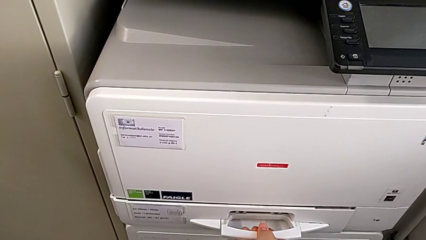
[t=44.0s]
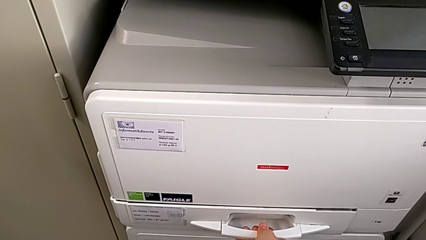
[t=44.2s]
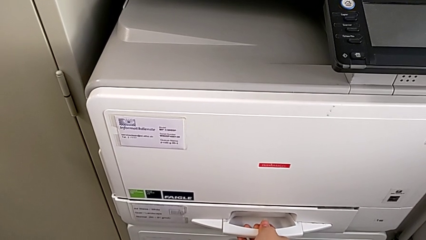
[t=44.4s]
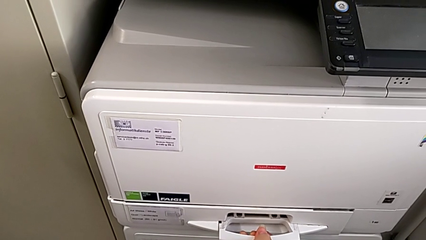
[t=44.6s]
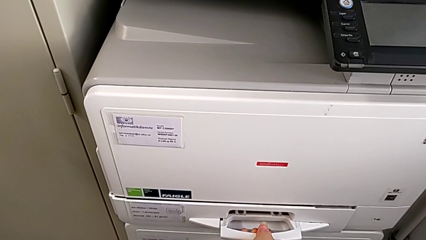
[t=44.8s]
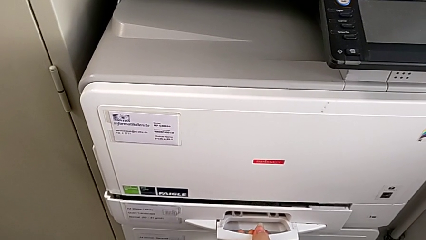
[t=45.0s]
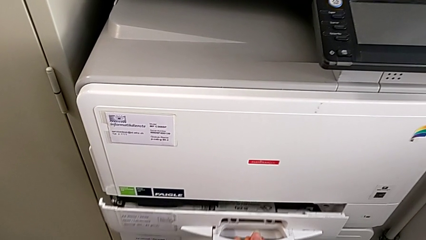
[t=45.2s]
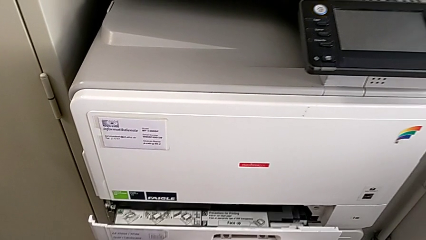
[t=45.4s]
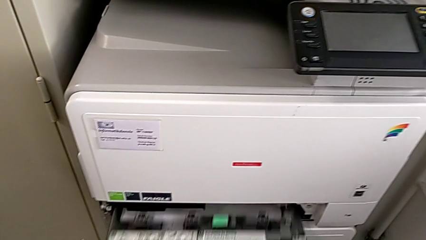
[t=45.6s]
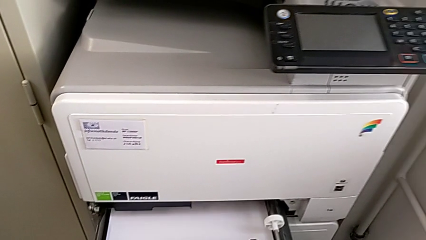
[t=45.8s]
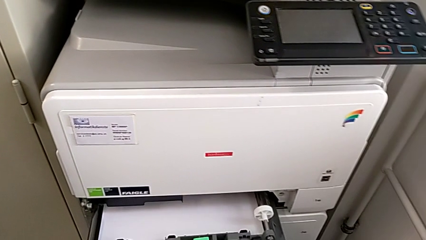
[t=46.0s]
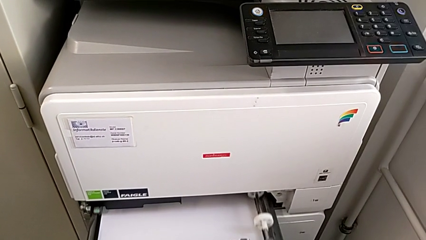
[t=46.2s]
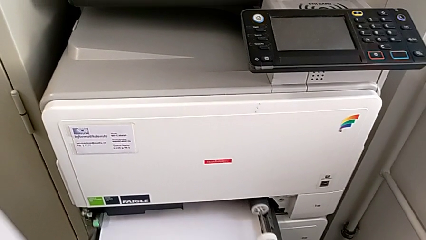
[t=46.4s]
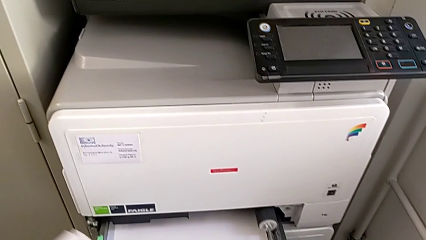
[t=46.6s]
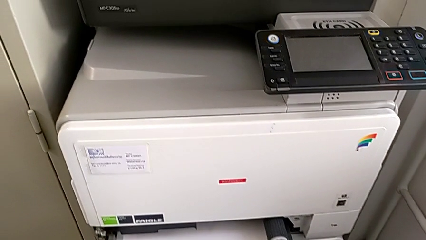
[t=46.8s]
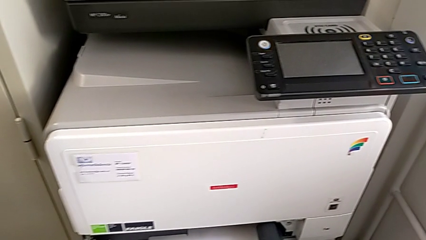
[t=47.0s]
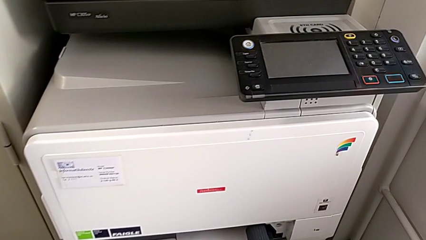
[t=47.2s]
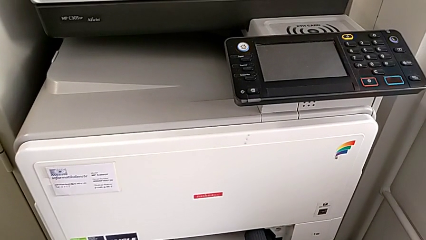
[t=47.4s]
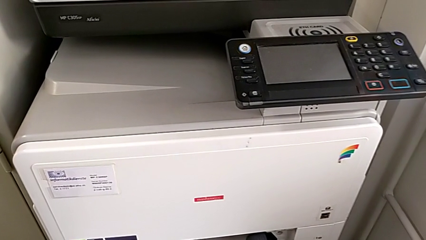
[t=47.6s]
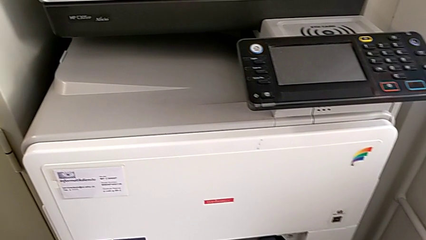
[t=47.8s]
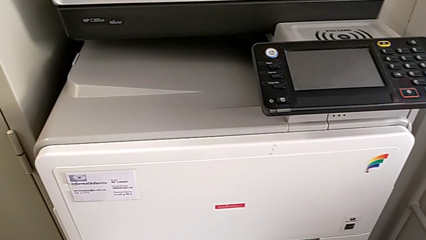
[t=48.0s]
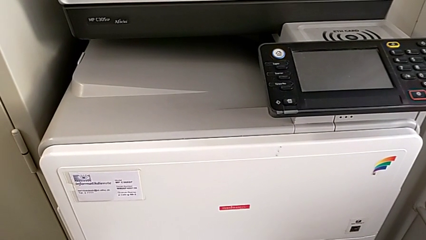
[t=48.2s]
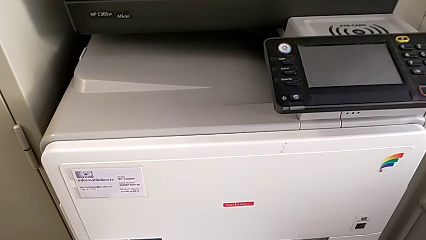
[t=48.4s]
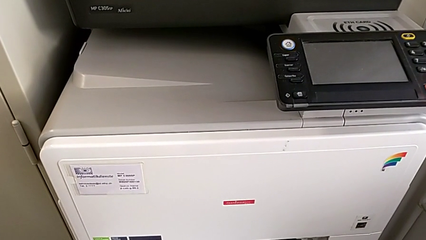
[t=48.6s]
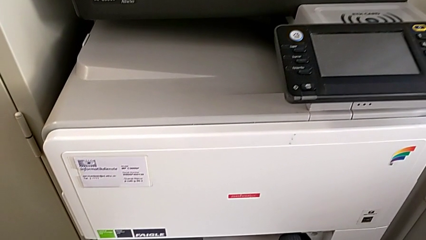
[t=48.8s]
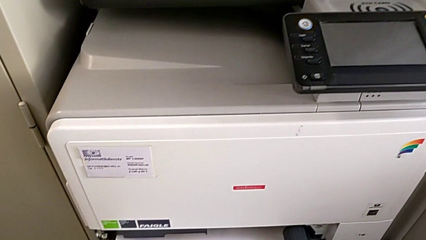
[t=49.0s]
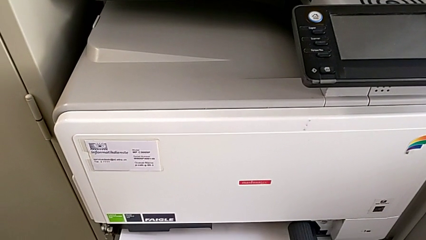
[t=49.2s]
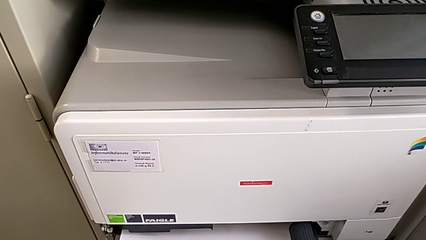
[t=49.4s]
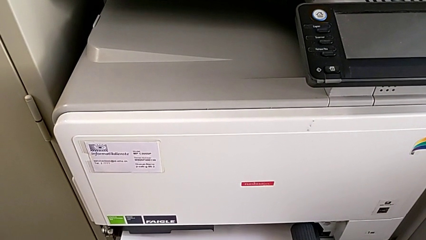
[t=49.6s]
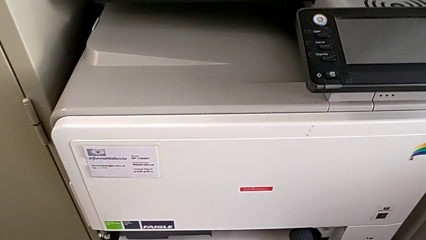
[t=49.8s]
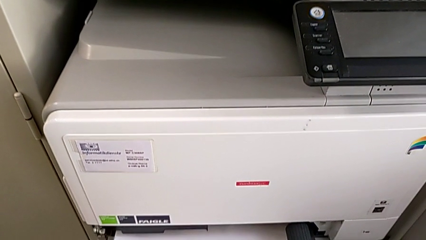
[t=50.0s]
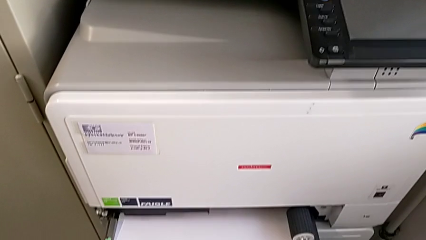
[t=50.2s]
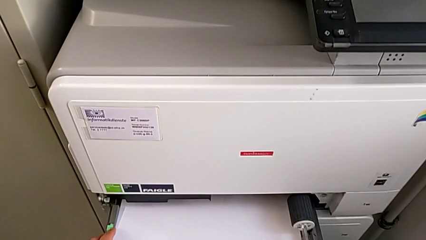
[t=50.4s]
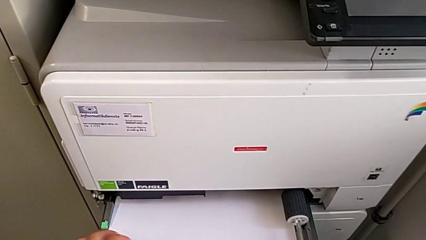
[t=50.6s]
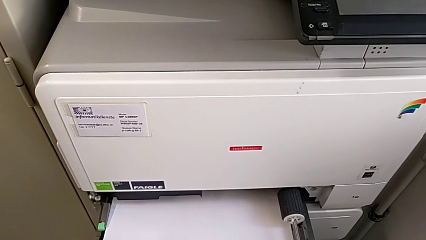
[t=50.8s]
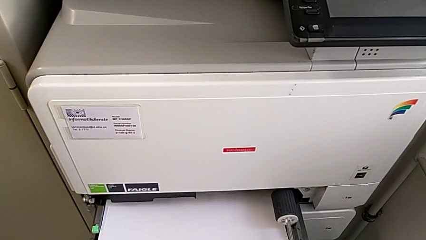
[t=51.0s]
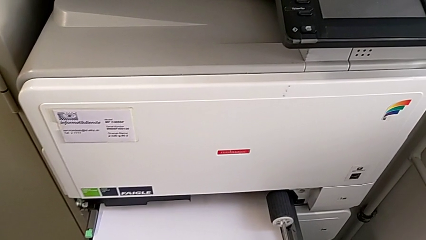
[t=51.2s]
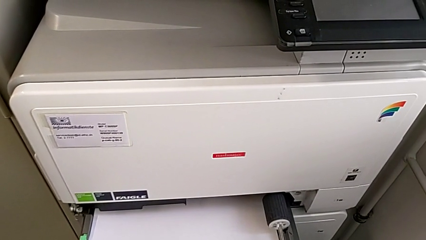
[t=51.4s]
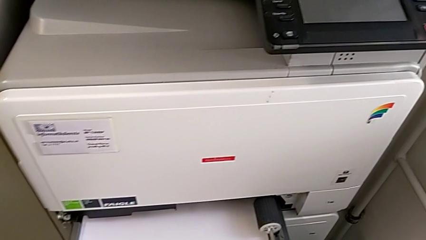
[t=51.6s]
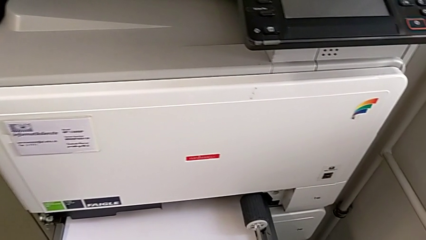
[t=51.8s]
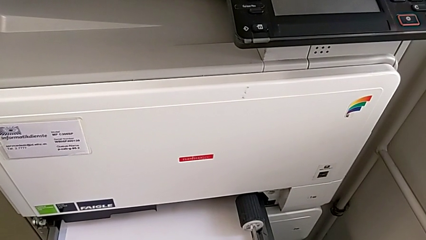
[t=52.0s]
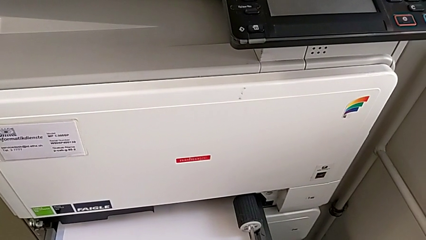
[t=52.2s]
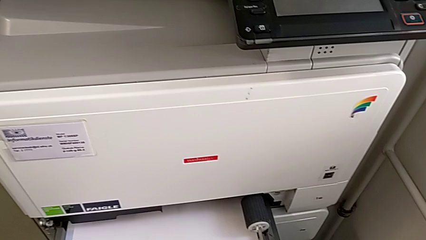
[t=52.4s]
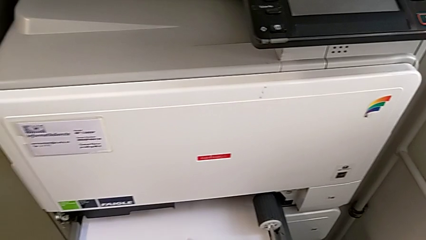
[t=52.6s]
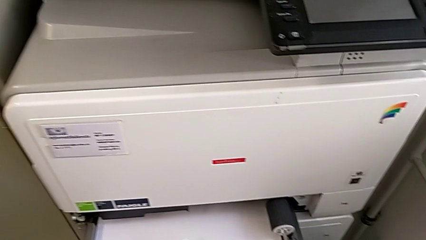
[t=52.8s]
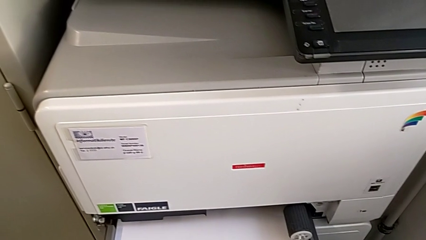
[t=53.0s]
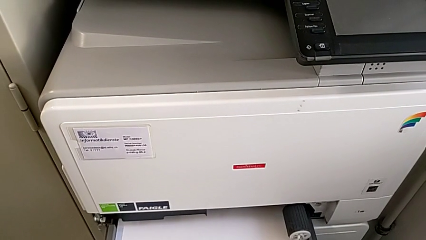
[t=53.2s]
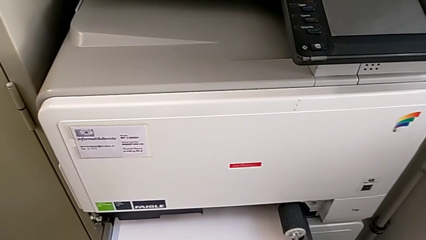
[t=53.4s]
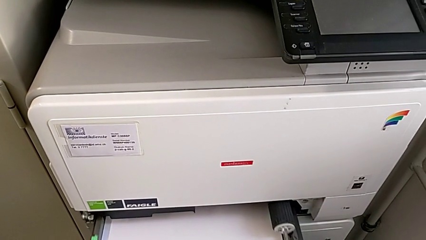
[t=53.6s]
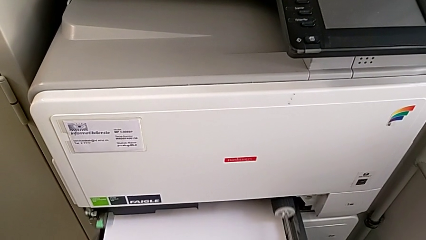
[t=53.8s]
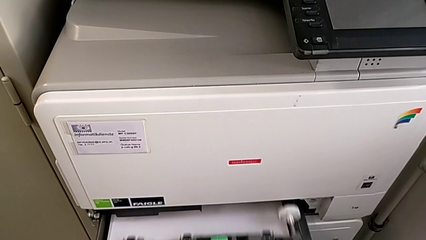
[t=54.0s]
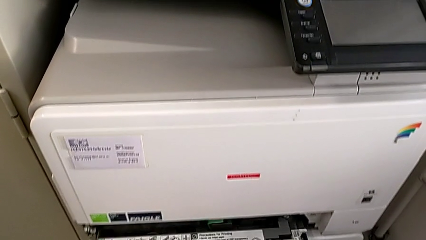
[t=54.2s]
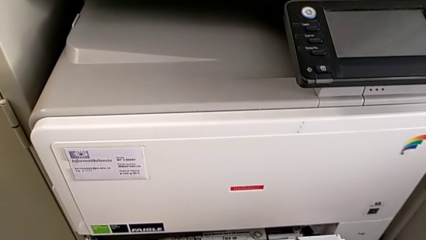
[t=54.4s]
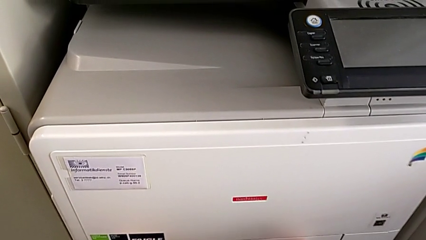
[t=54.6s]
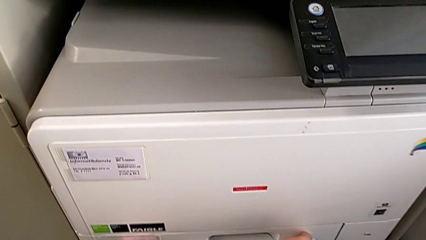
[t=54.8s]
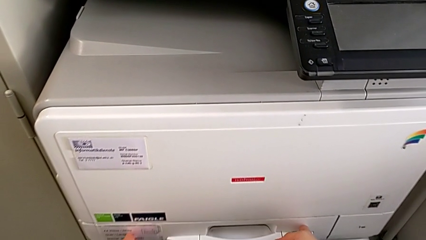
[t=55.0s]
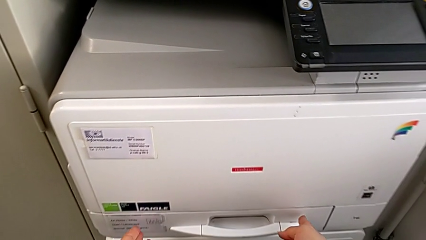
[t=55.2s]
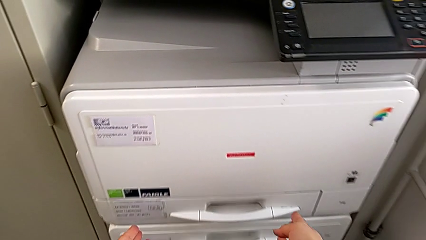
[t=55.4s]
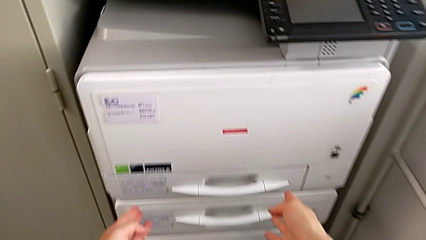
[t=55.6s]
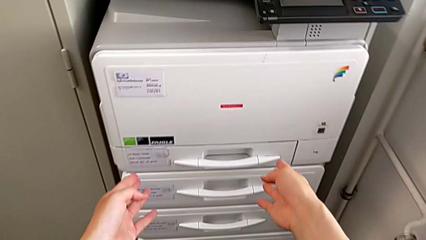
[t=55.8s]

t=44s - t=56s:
The camera wearer is filling the paper tray with a stack of paper. They keep opening the paper tray, insert the paper stack and close the paper tray.

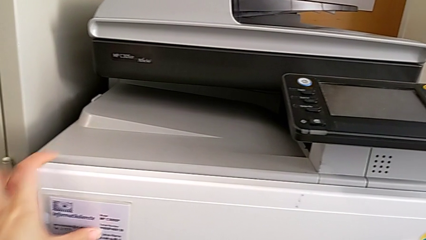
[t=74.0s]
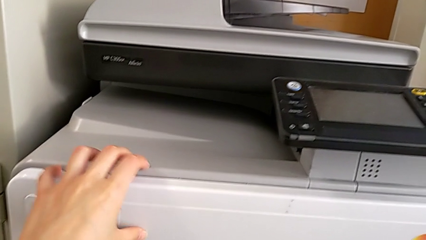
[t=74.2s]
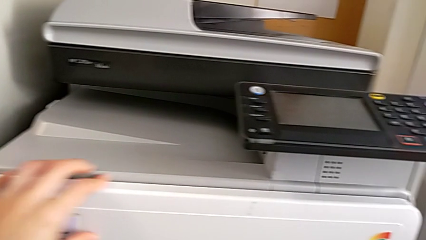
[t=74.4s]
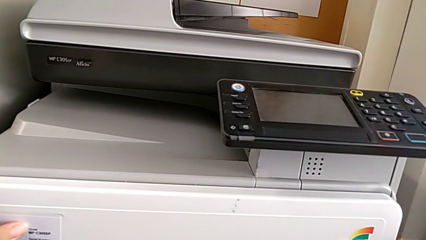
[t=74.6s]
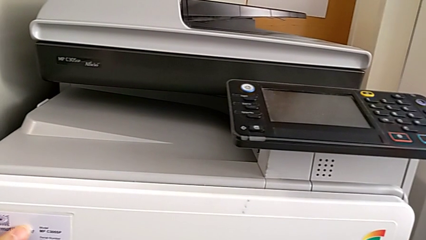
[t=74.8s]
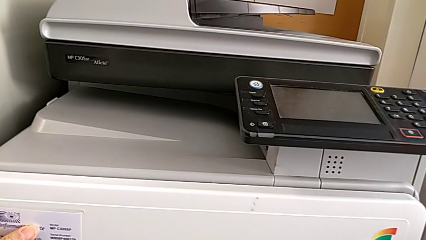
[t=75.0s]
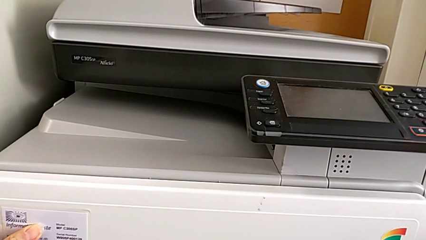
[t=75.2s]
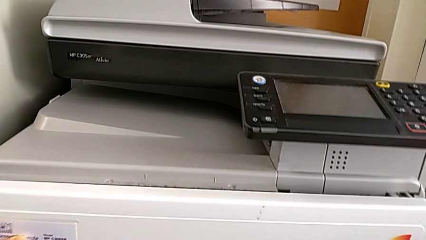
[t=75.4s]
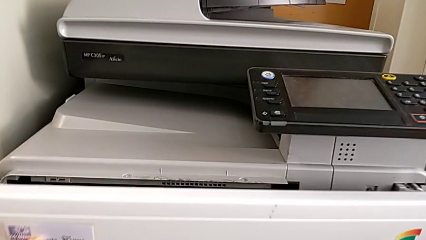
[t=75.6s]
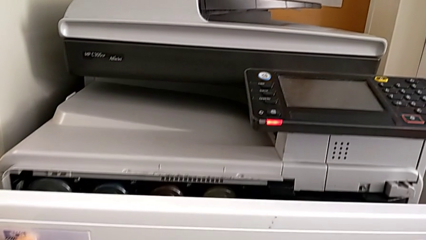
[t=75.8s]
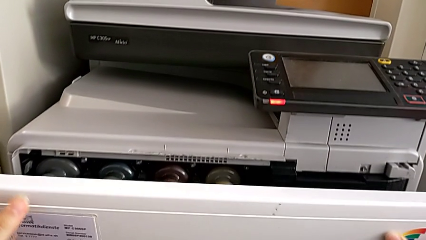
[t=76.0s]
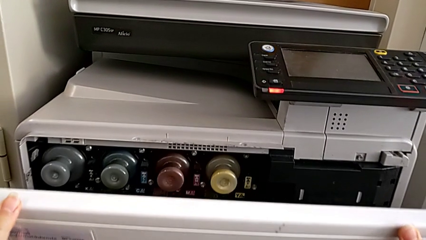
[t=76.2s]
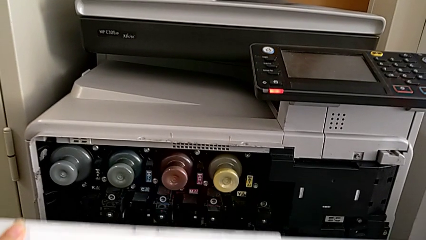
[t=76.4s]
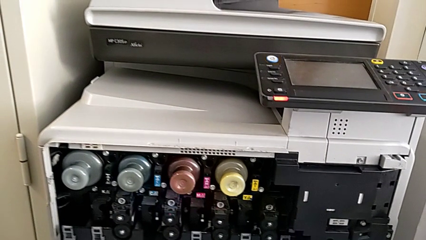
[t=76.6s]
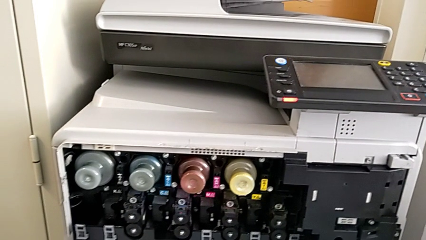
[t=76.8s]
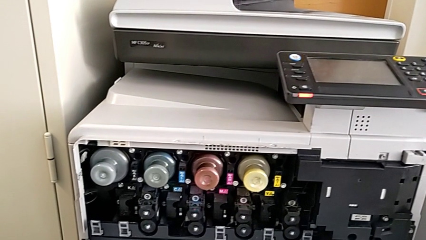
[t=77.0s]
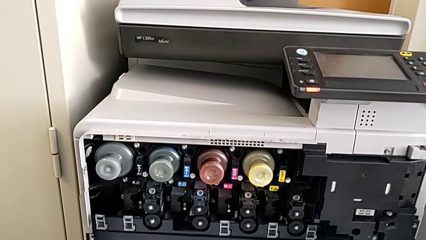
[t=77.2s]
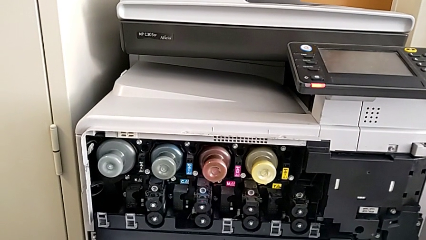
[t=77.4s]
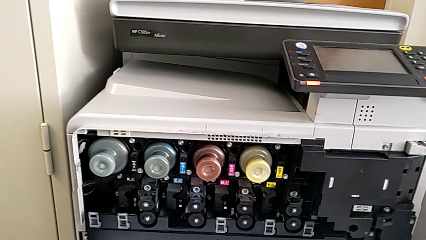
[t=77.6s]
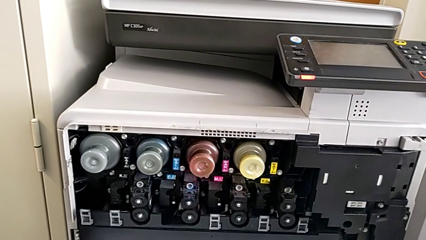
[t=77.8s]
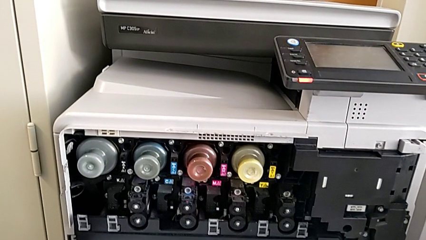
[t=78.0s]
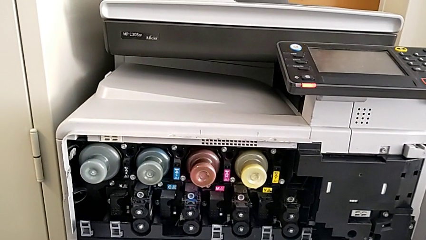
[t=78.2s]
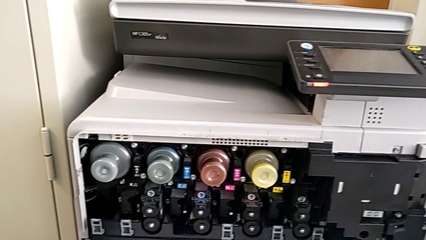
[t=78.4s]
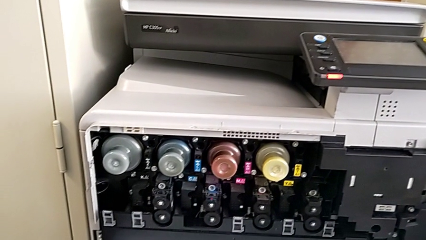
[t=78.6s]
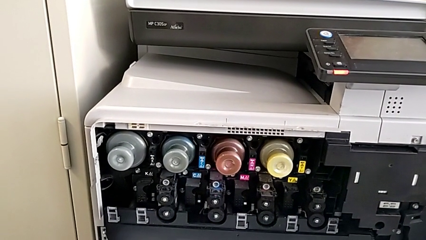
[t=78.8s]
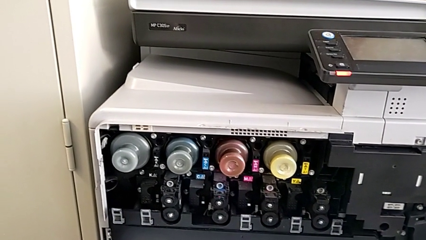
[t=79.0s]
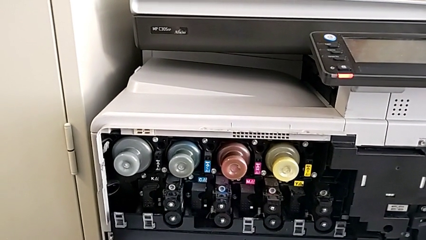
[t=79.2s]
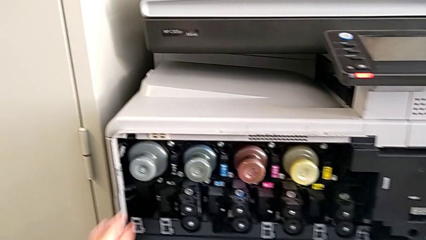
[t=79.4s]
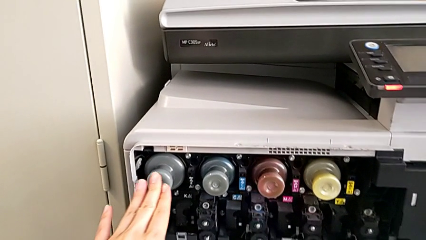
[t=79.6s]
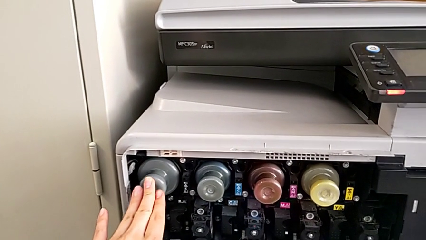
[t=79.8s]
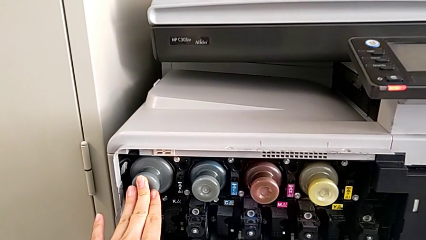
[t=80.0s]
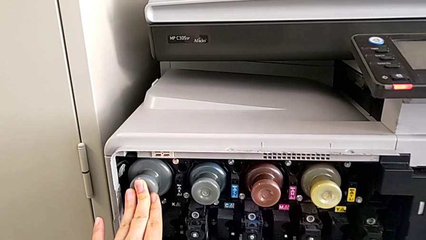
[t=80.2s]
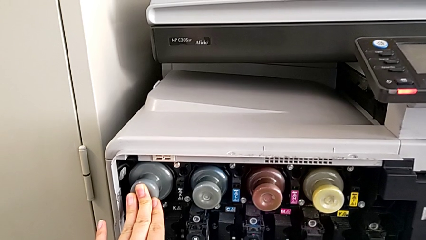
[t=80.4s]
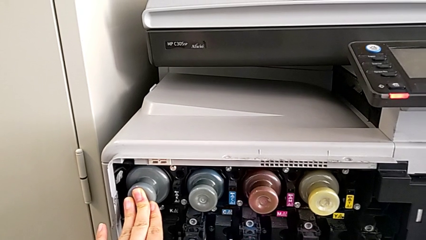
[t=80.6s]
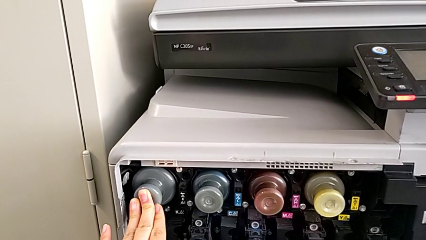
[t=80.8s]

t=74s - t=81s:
The camera wearer is exchanging a black ink cartridge. They open the cartridge gate and begin to wrongly push the ink cartridge.
